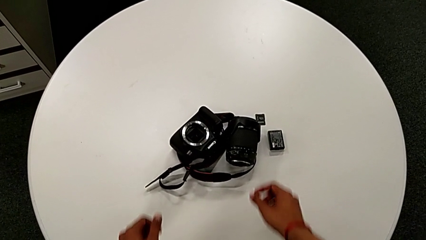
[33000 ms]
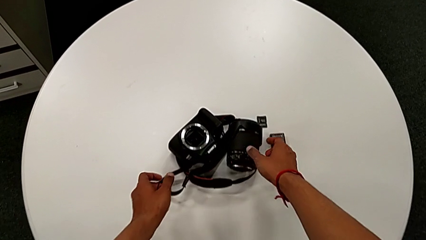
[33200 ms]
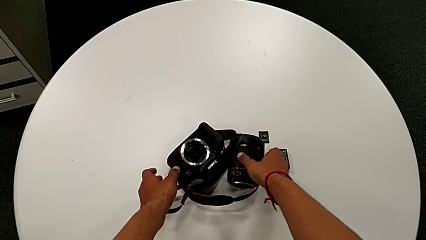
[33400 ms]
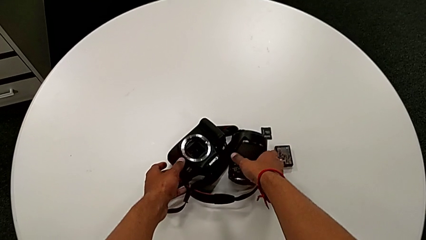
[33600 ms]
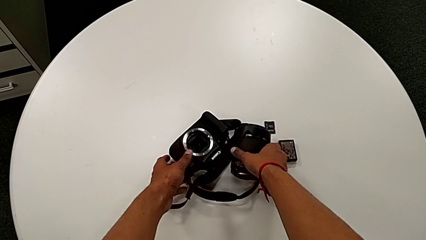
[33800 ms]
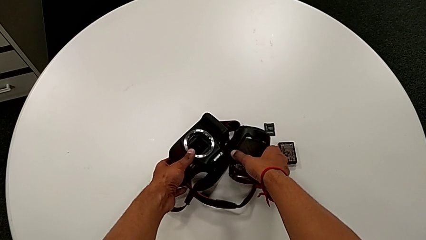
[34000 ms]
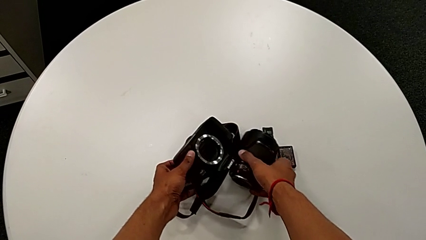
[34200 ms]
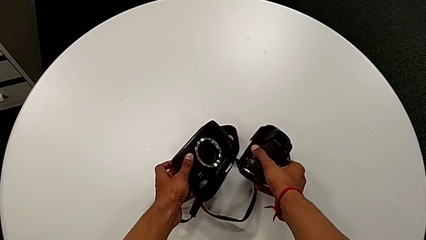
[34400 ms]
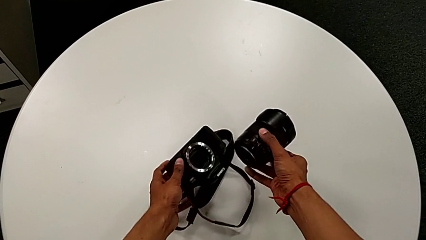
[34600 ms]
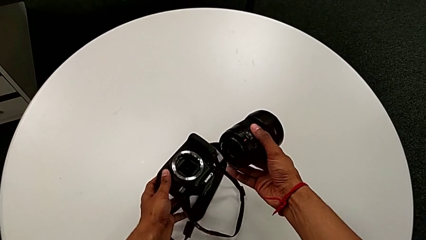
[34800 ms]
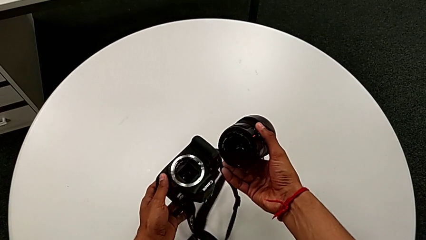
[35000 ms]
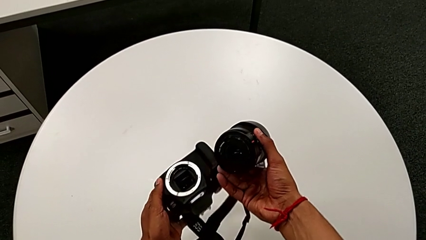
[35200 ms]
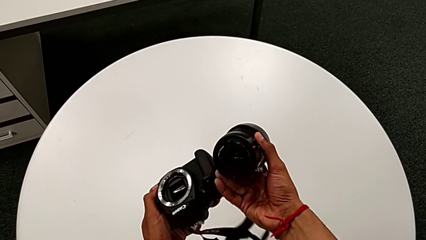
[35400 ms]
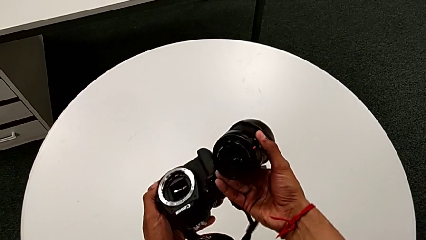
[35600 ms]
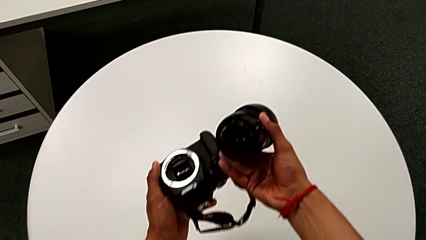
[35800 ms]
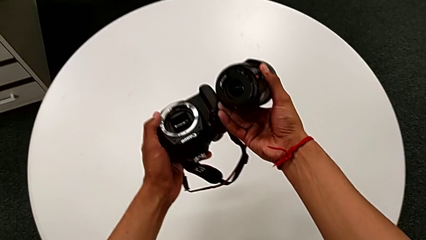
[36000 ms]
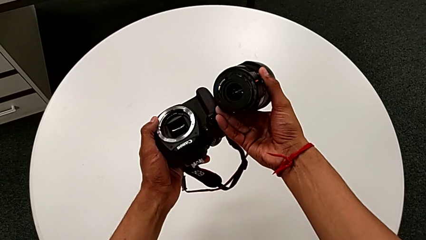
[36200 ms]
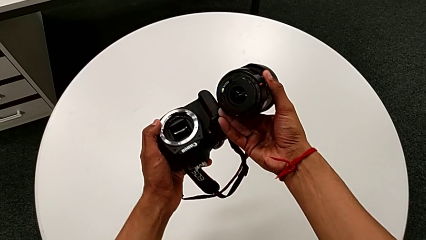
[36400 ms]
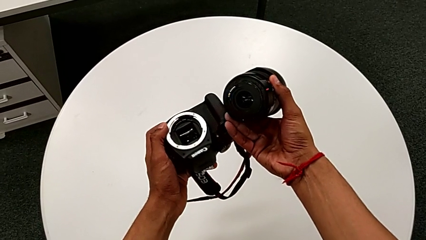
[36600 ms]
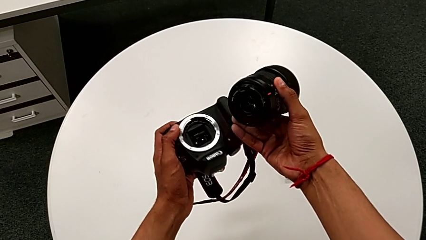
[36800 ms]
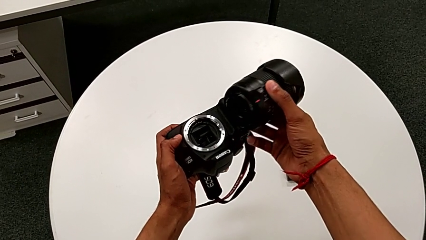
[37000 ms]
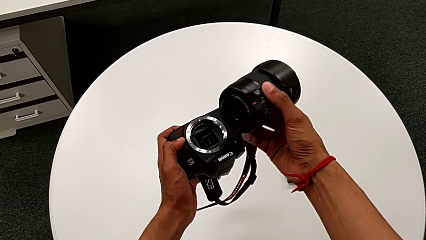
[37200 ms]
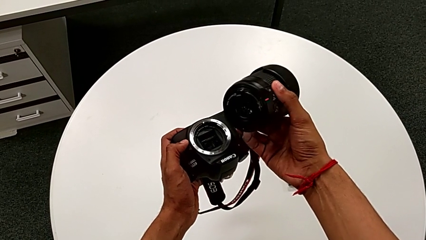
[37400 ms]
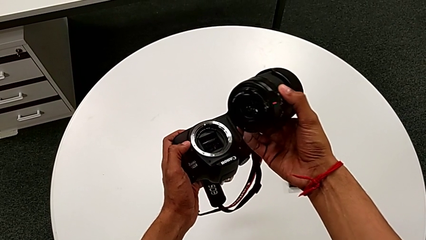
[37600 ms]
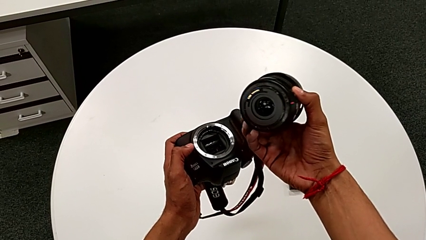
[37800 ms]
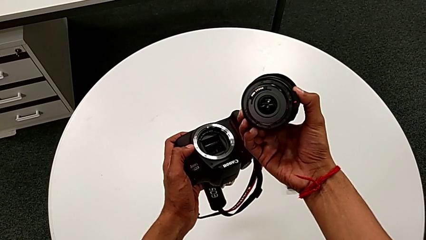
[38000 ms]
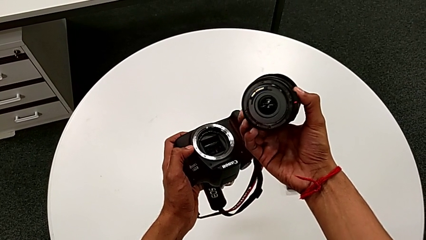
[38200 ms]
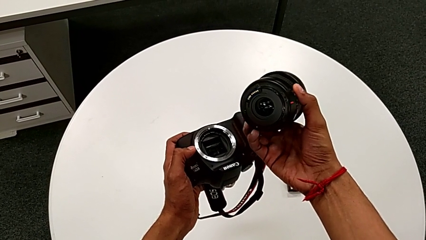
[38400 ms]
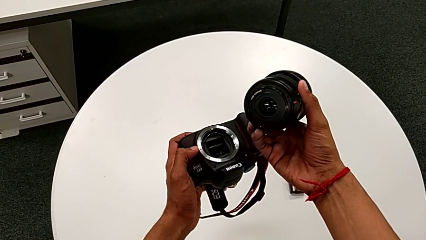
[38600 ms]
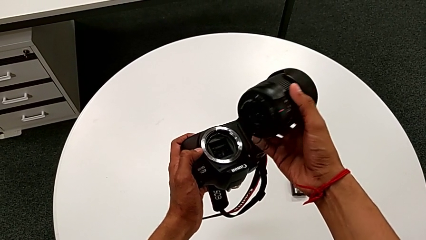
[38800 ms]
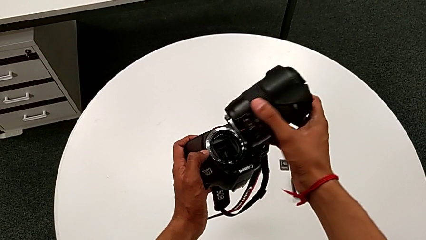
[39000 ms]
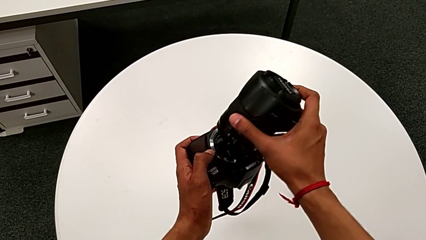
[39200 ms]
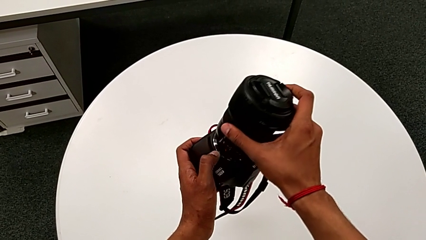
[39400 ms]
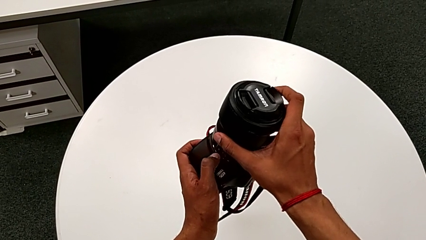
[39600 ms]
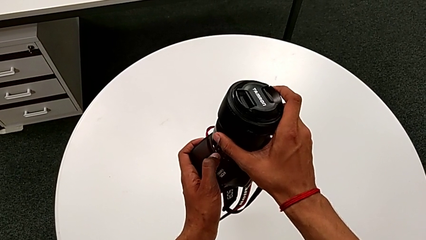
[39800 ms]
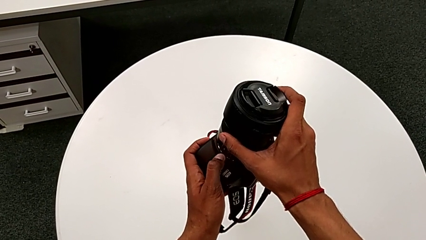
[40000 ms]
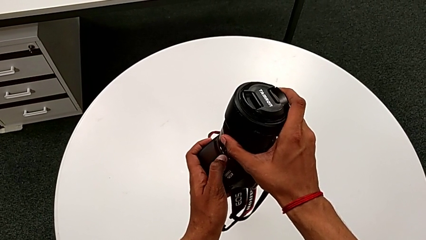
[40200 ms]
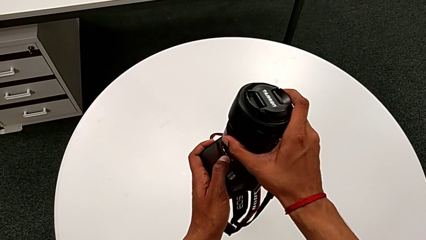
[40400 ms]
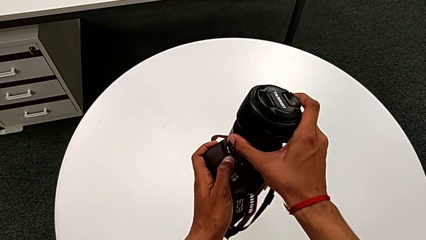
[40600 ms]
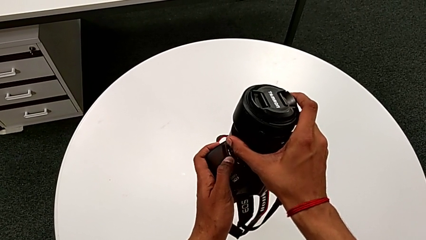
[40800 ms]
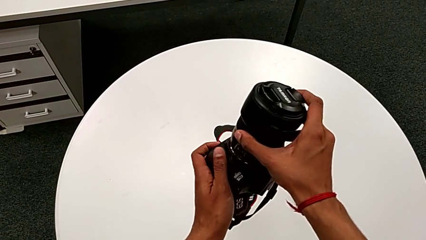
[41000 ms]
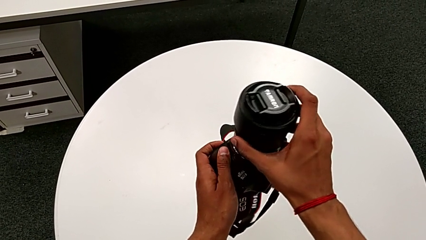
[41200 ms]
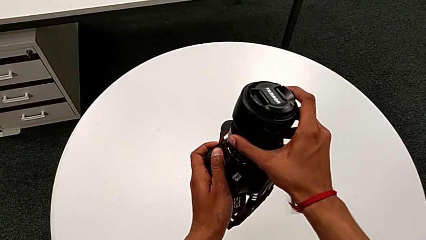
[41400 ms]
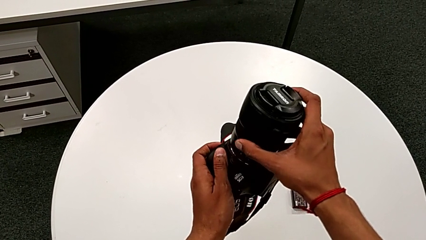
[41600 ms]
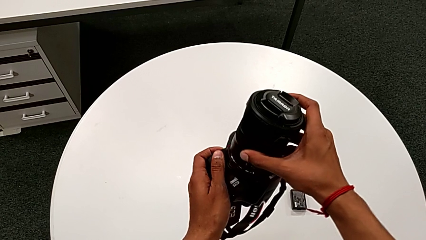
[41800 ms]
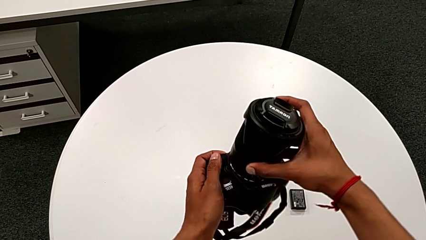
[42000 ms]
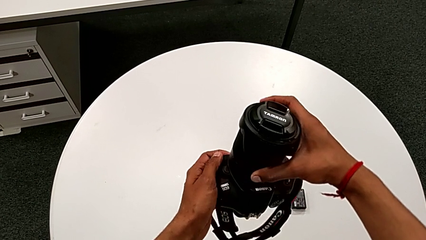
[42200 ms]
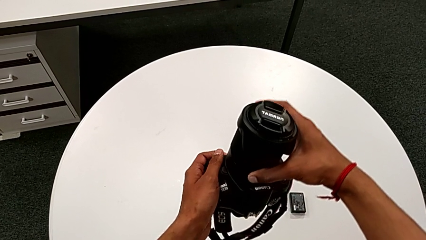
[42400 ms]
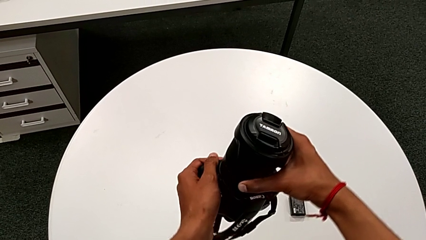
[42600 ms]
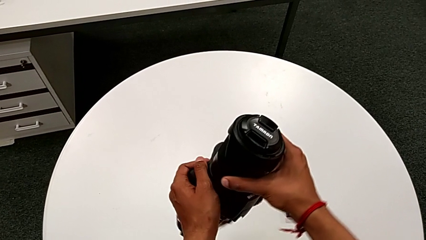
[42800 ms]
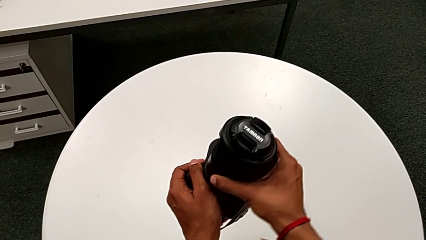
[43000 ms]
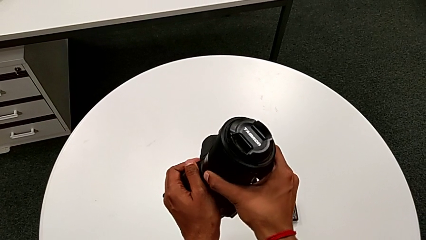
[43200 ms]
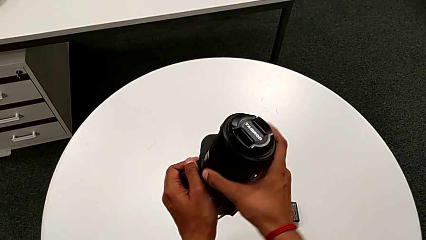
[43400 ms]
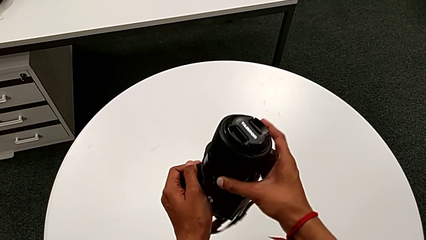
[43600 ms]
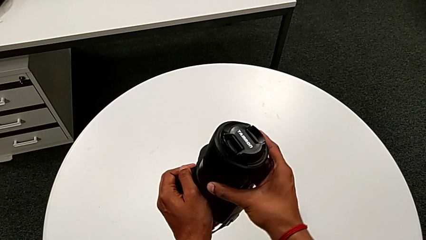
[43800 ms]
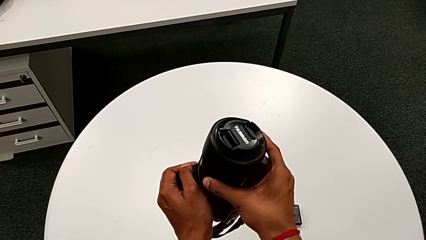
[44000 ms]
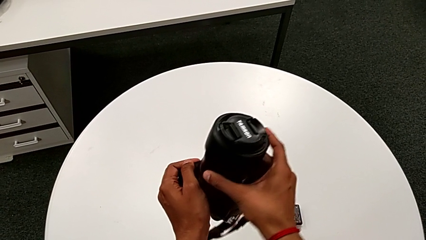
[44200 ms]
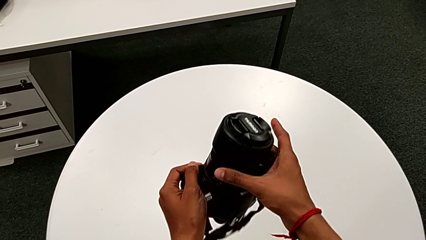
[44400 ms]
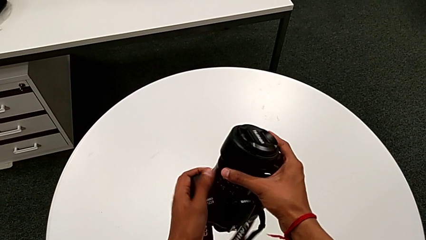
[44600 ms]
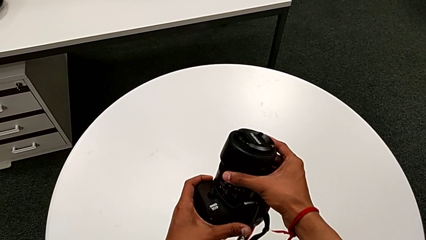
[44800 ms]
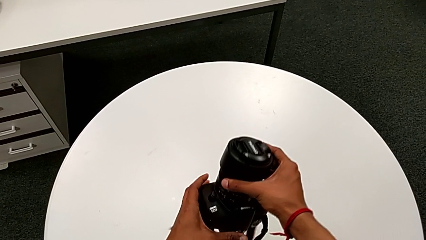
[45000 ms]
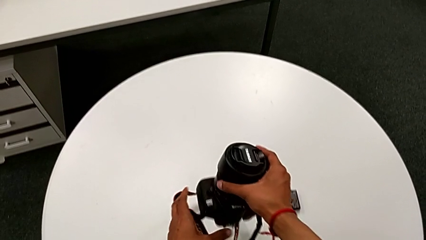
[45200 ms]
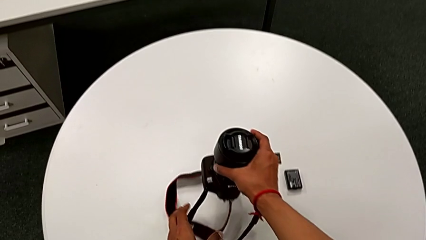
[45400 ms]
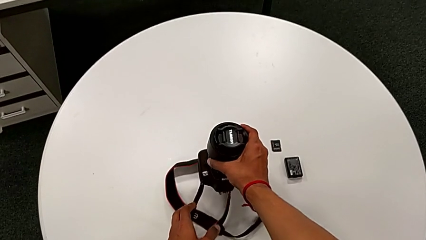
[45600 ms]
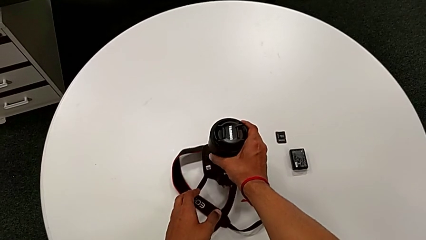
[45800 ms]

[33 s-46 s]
The camera wearer inserts the lens of the DSLR. They grab the DSLR, insert the lens, rotate it and place the DSLR.

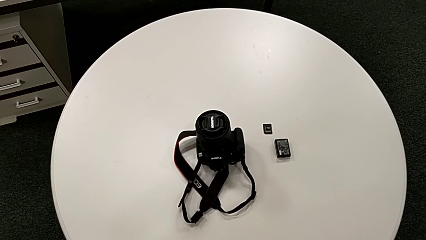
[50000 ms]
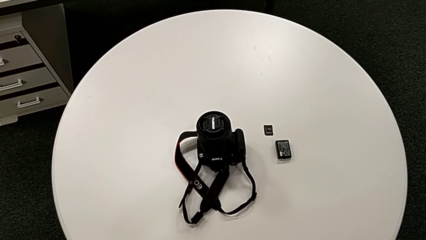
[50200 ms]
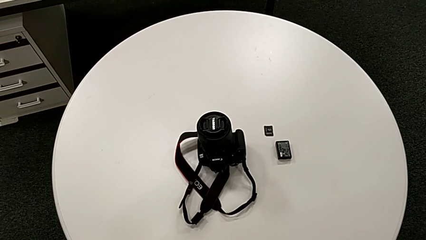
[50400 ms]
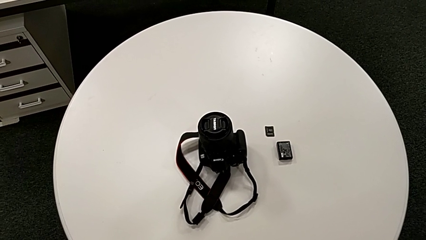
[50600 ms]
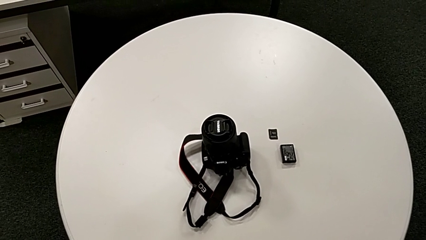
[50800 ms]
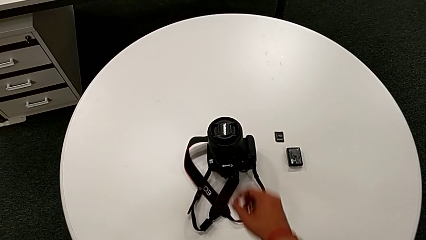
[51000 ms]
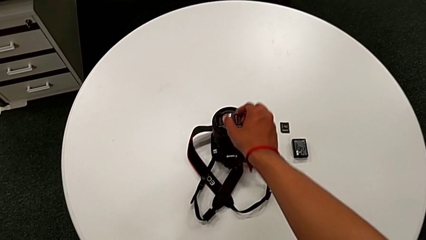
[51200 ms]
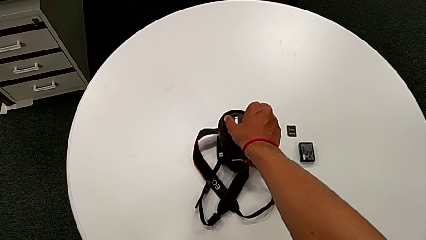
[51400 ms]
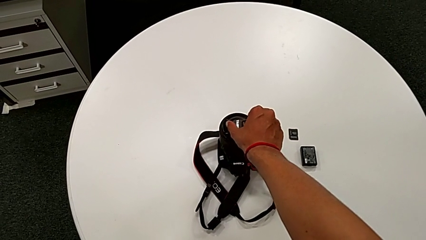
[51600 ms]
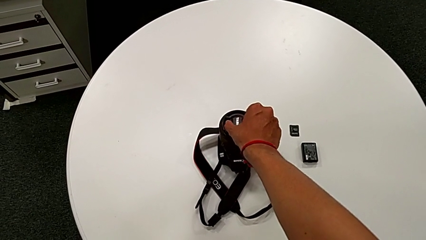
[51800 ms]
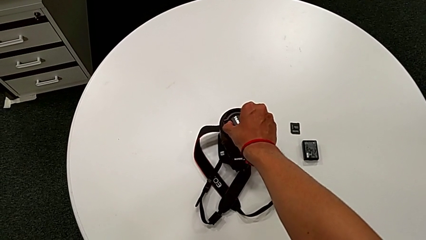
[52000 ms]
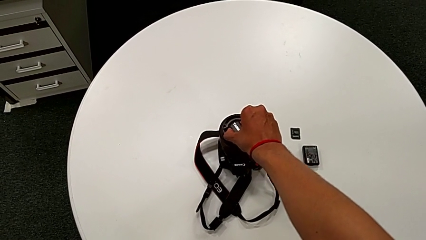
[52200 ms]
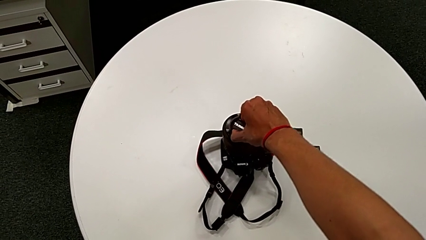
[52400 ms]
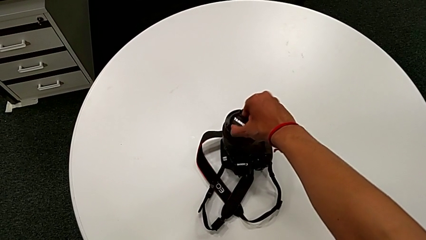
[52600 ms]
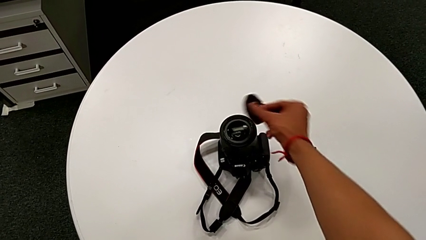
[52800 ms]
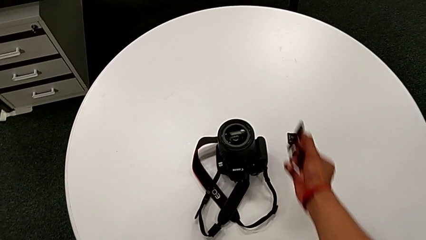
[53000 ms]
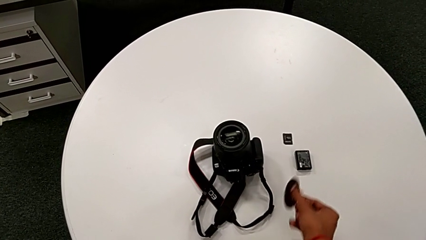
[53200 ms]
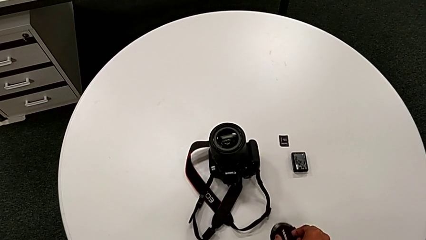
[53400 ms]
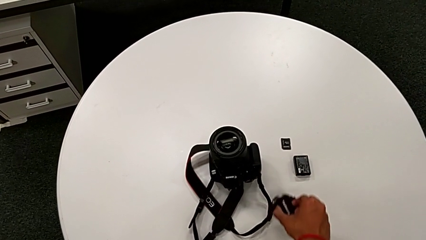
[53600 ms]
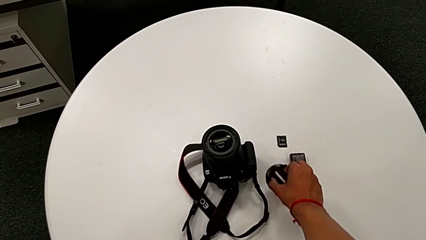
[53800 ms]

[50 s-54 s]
The camera wearer disassembles the lens cover. They grab the lens, turn it and place it.
